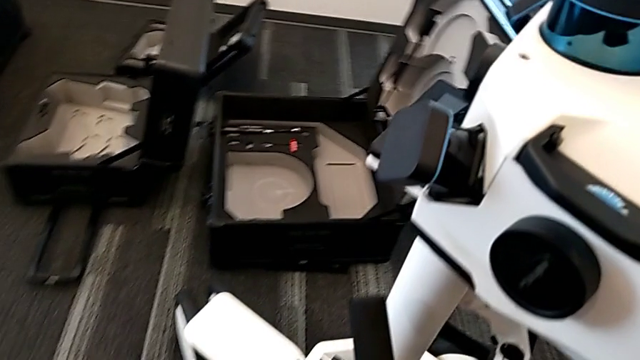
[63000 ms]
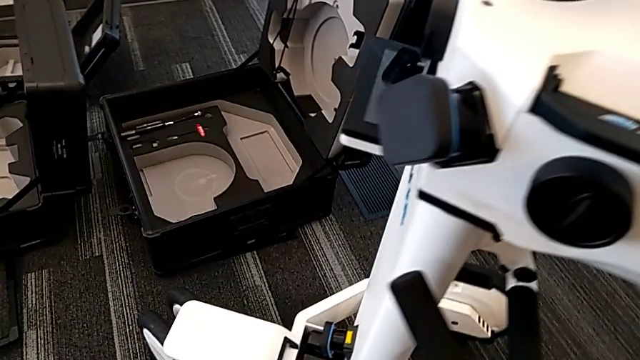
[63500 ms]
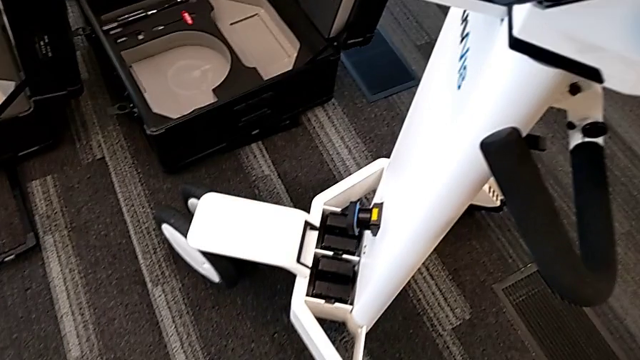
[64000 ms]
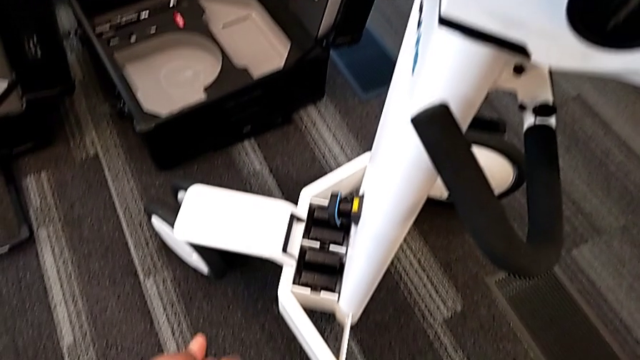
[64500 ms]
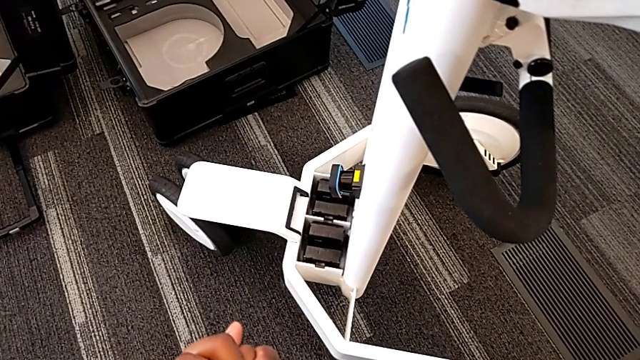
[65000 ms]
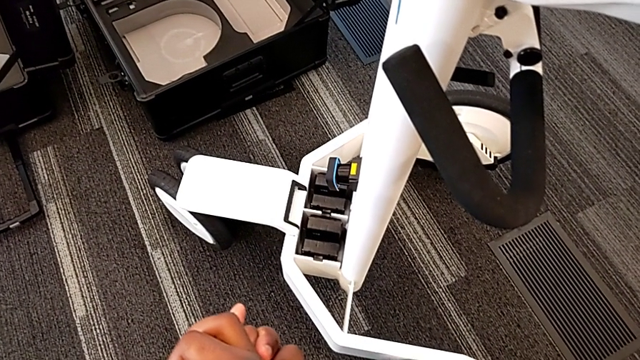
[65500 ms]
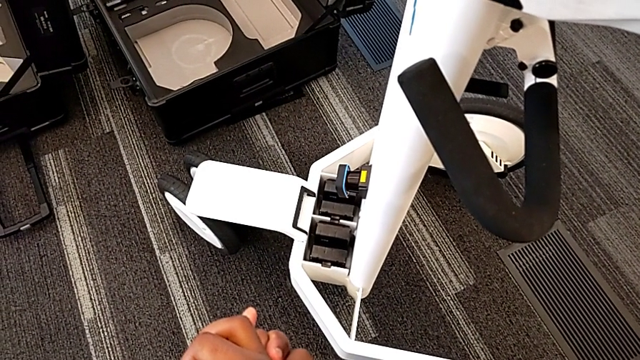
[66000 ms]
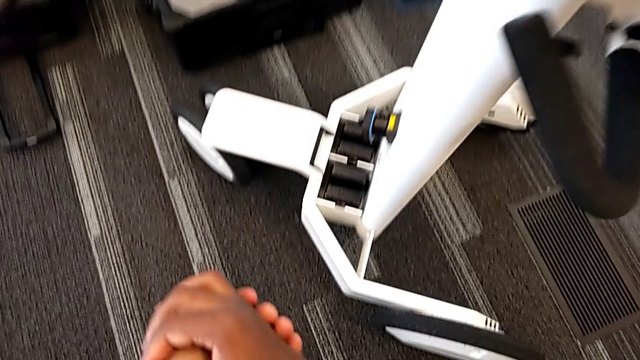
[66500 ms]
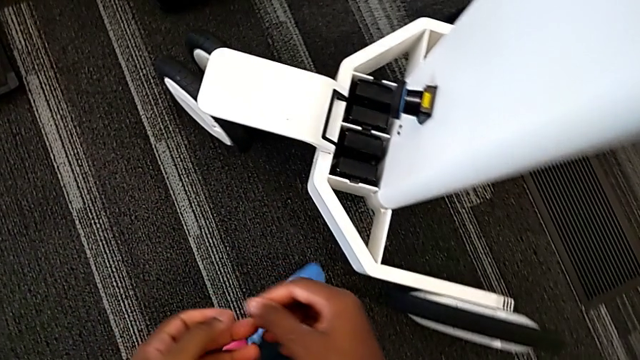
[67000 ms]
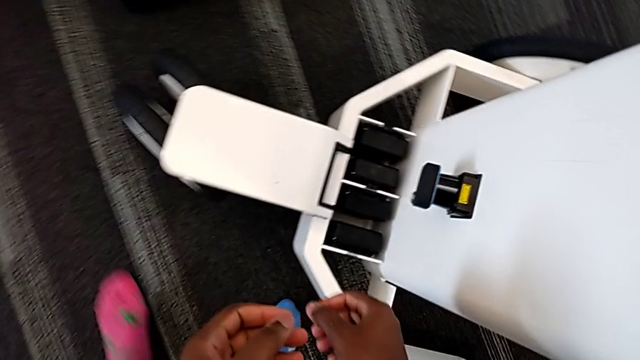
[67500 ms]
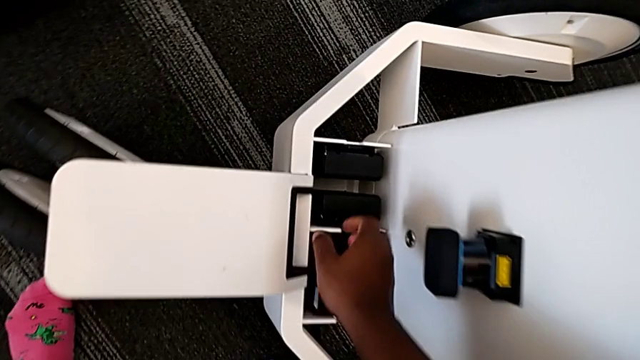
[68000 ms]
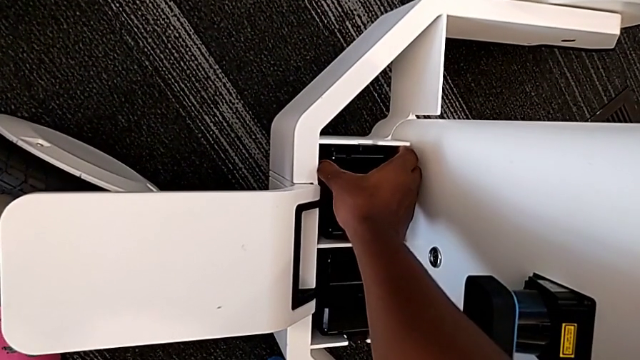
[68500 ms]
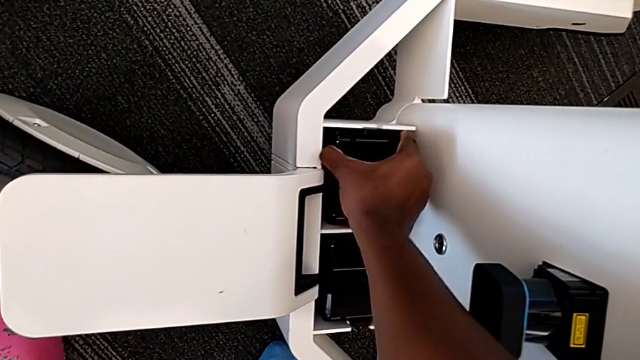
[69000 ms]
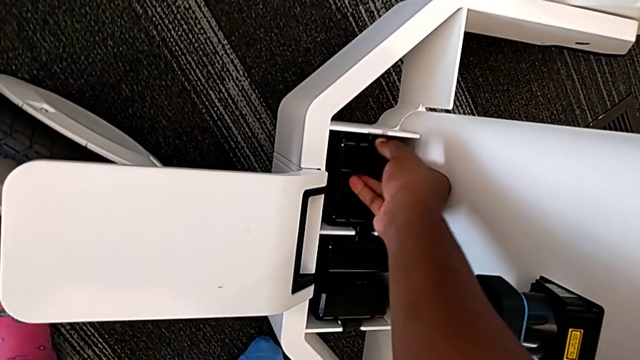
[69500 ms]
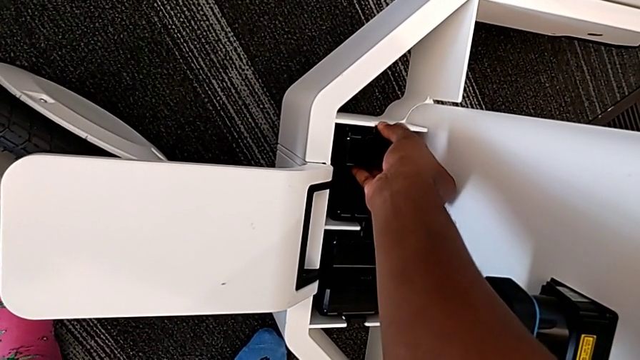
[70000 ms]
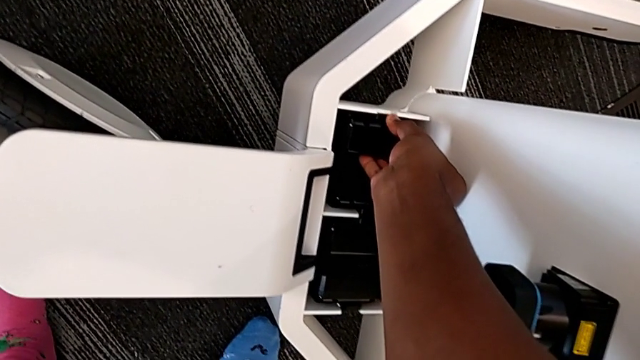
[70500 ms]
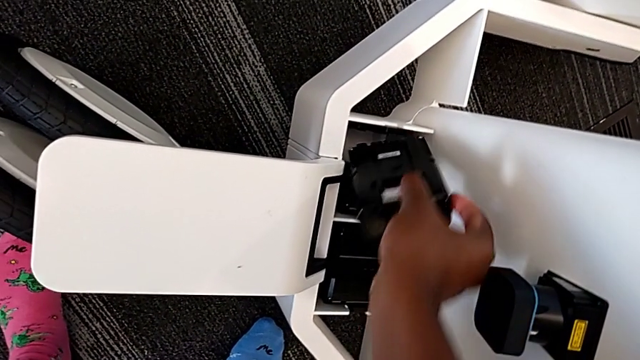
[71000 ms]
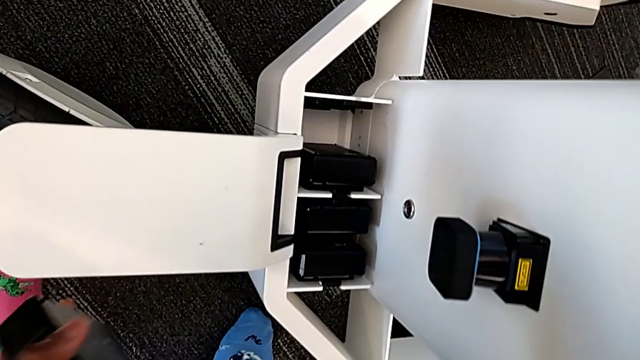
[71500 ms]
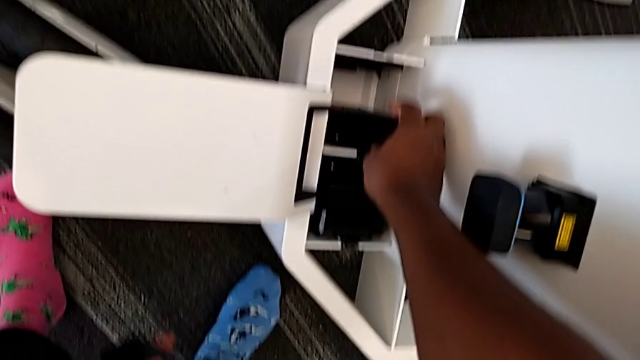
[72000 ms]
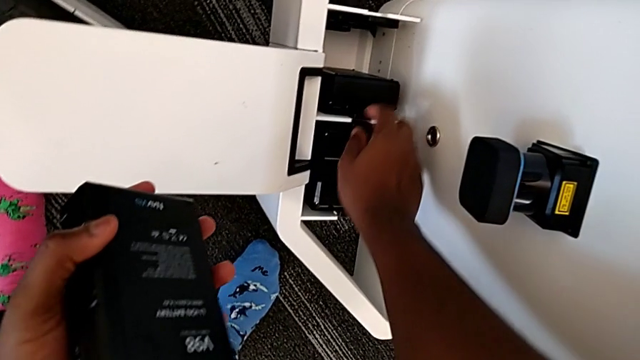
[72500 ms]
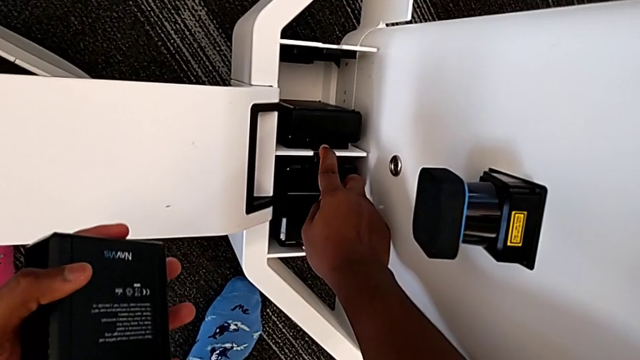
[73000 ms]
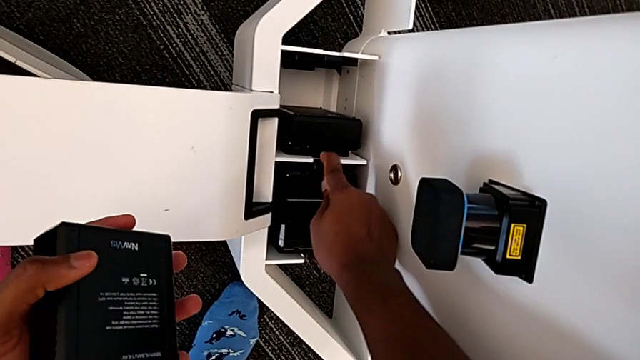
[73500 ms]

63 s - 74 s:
The camera wearer is removing the batteries. They grab the battery, pull the first battery, withdraw it and unlock the second battery.

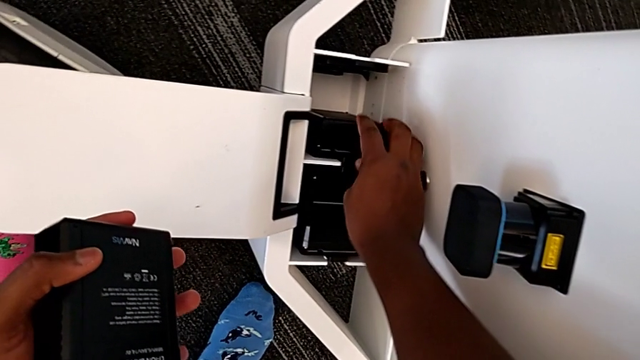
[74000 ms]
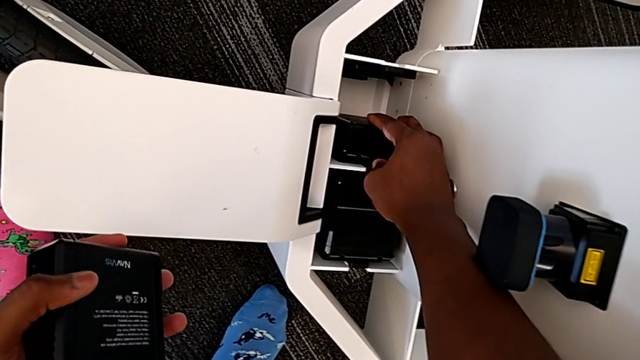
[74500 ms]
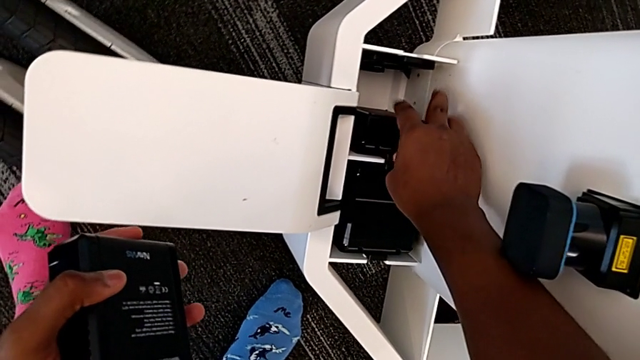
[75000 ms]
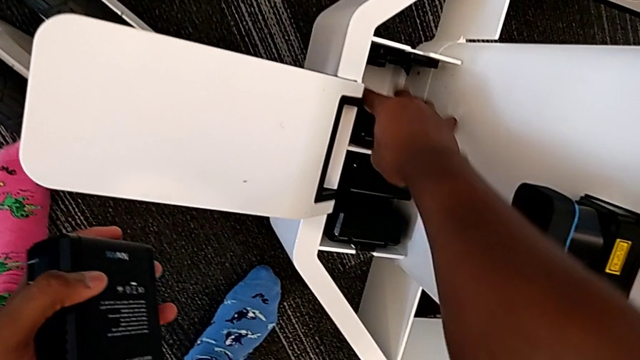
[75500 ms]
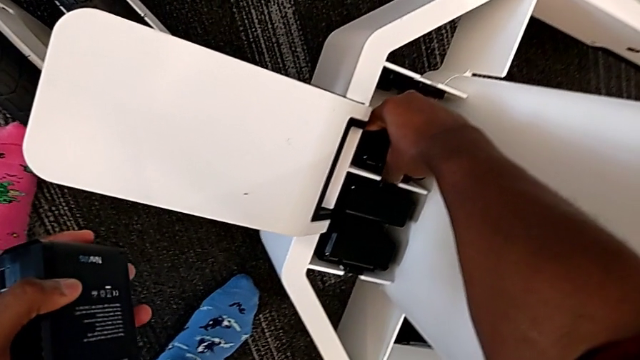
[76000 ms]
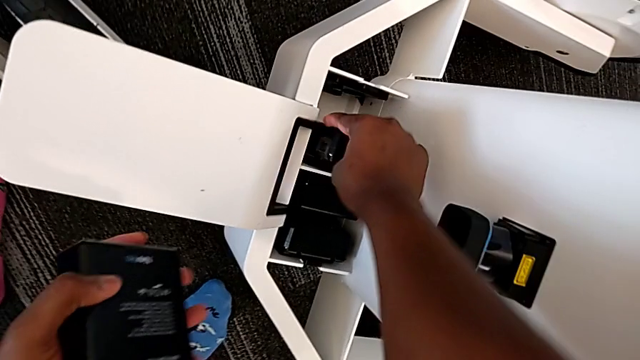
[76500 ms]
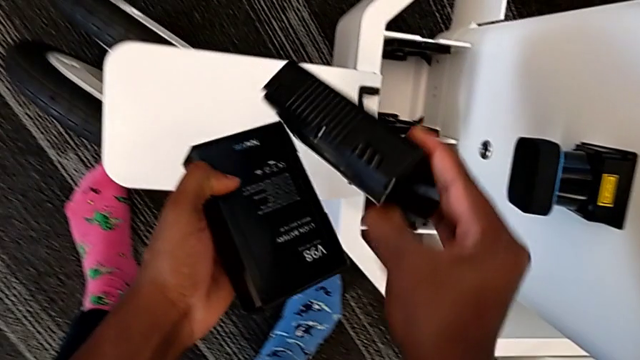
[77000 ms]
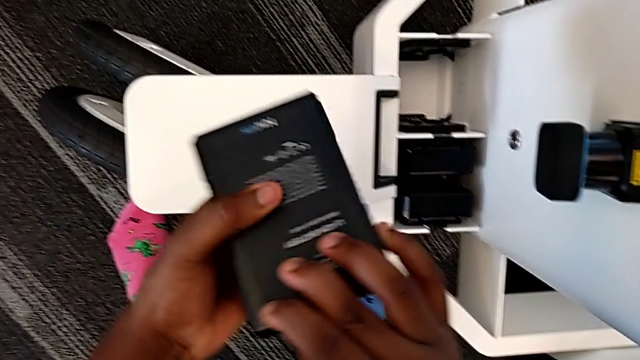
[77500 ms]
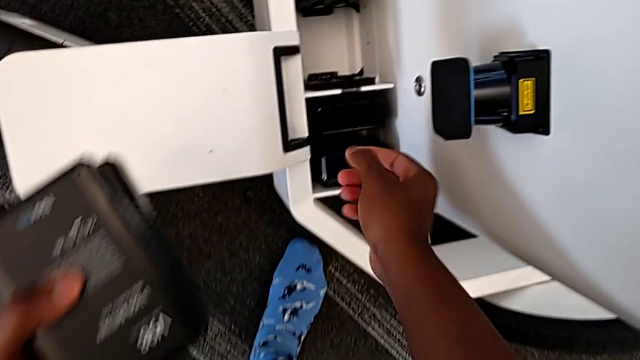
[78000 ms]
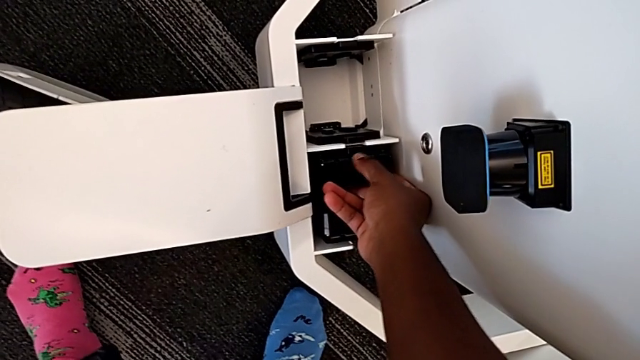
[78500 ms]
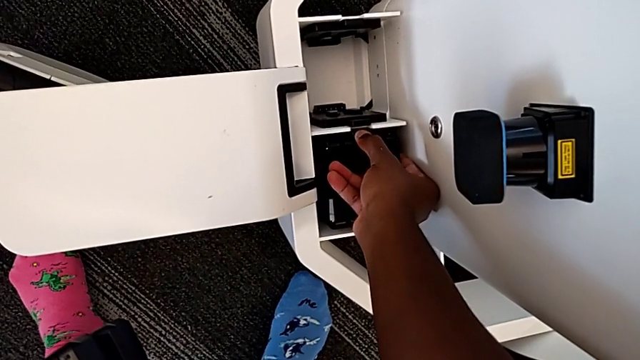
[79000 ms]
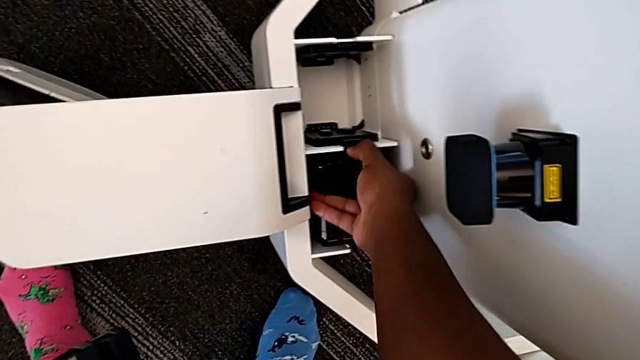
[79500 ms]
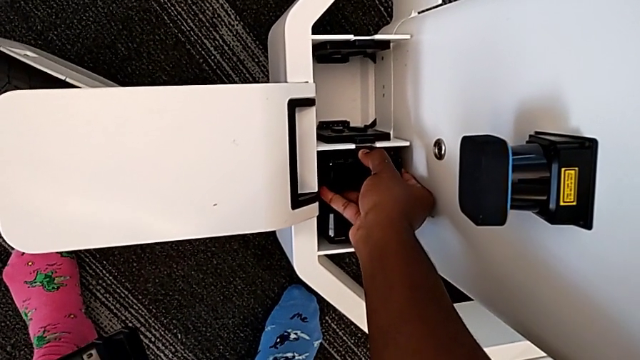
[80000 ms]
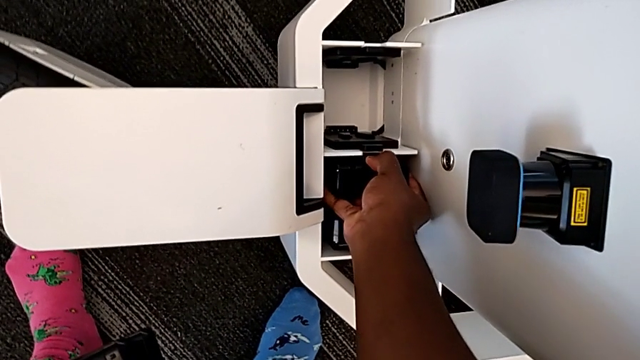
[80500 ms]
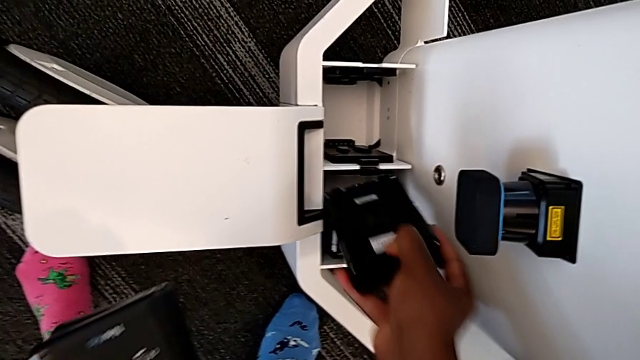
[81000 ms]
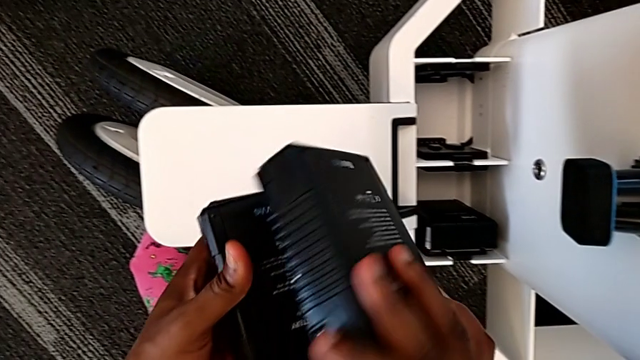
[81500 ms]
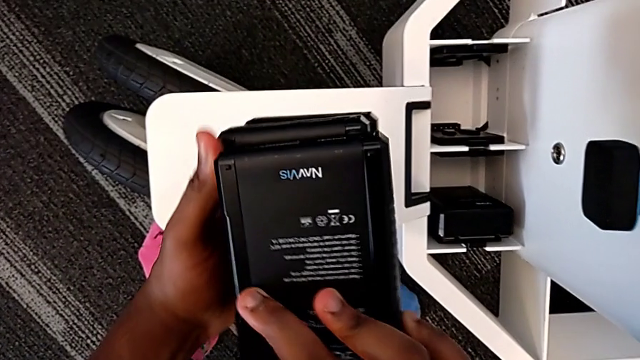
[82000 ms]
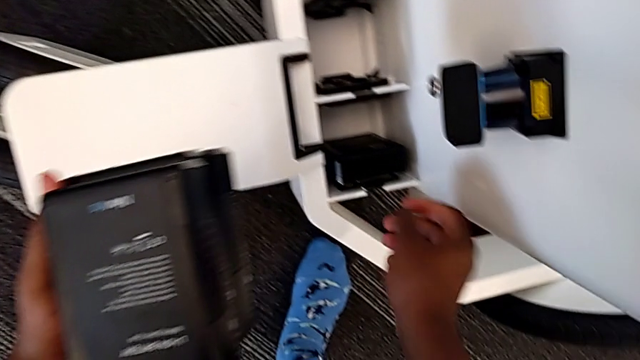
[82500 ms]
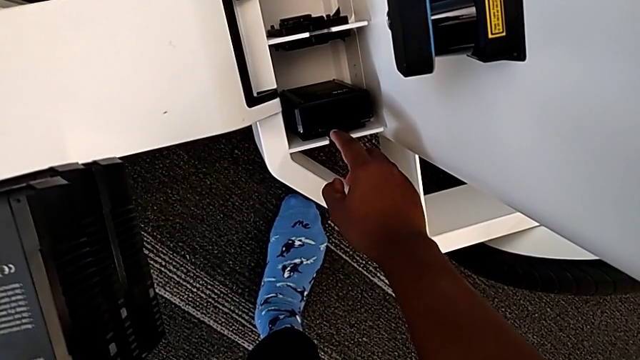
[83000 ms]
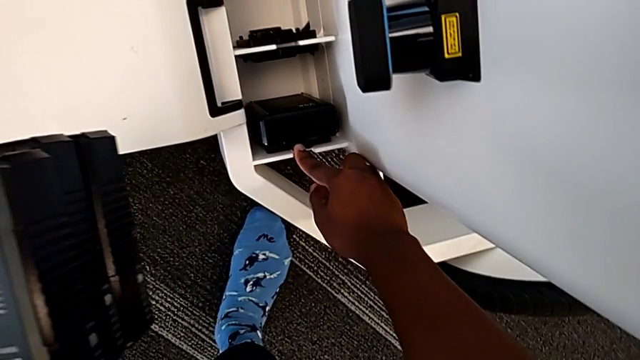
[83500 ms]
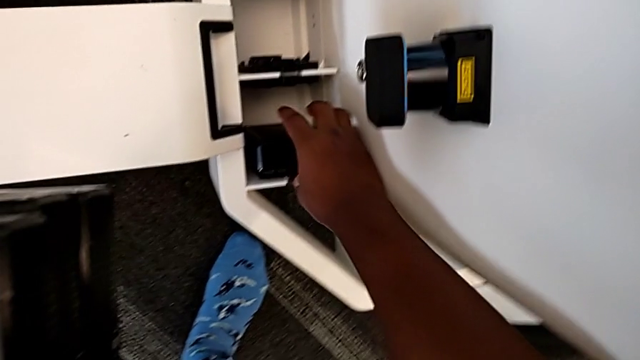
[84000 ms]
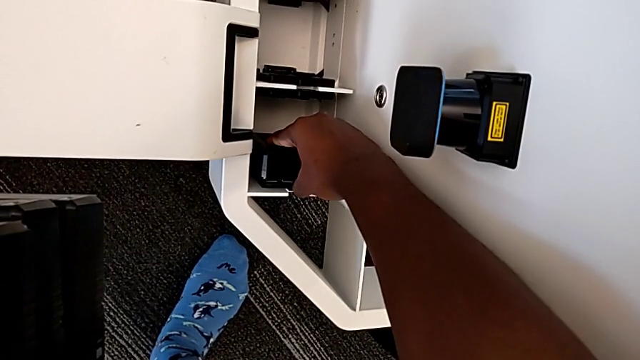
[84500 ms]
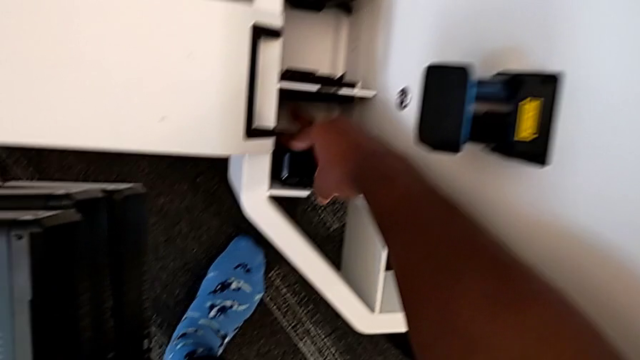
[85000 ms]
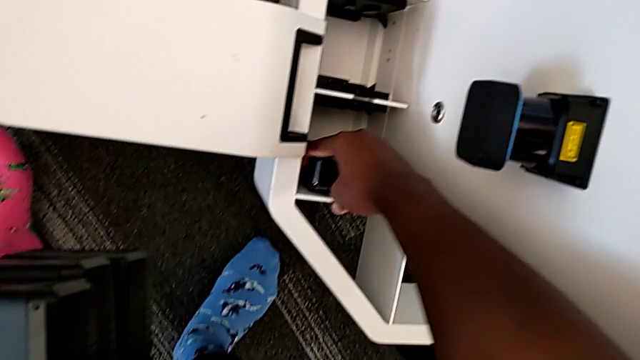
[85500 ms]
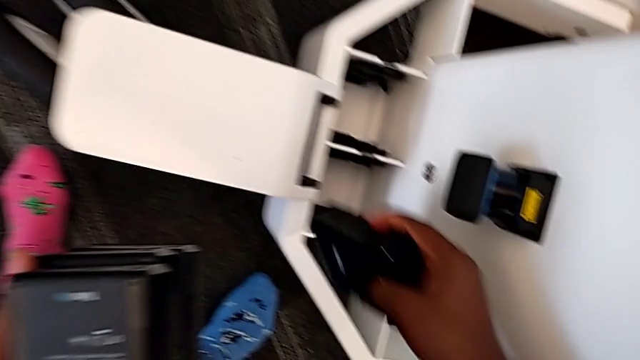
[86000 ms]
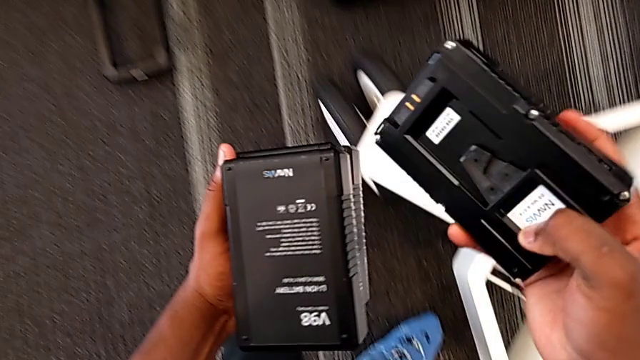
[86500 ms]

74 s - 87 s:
The camera wearer is removing the batteries. They grab the second battery, withdraw it, grab the third battery, pull it, withdraw it, unlock the fourth battery, grab the battery, pull the fourth battery and withdraw the battery.
